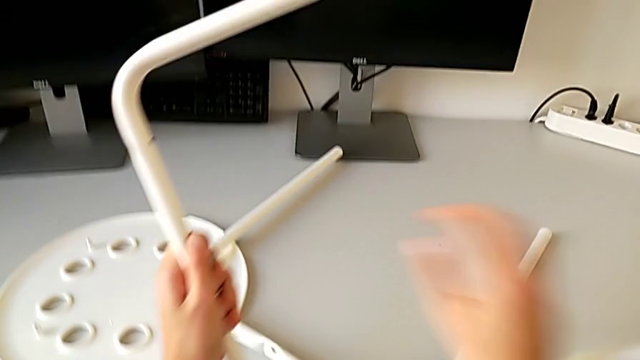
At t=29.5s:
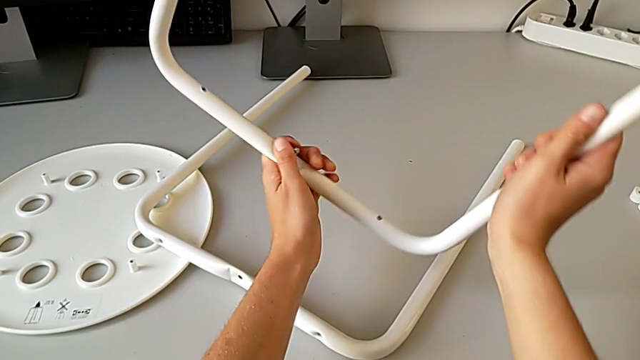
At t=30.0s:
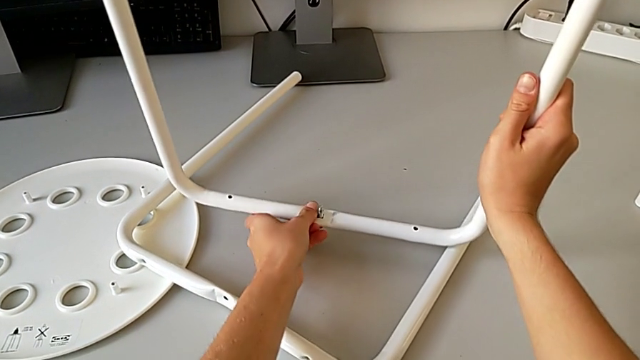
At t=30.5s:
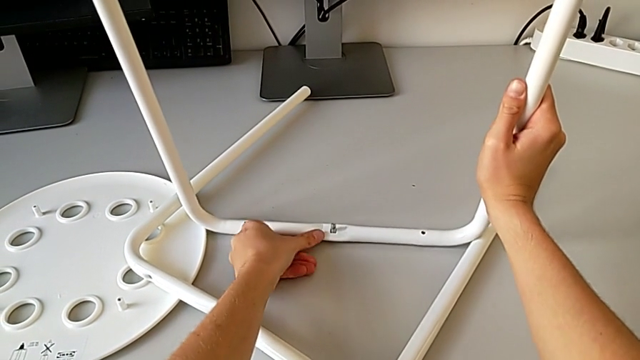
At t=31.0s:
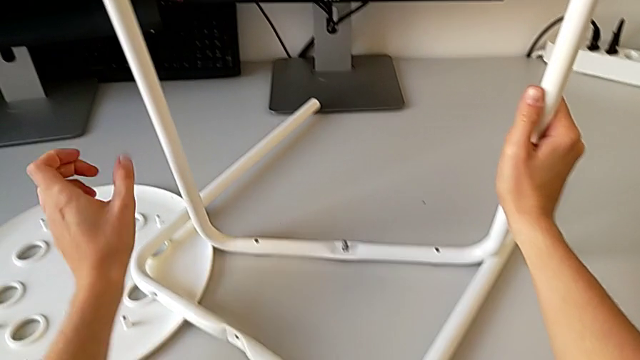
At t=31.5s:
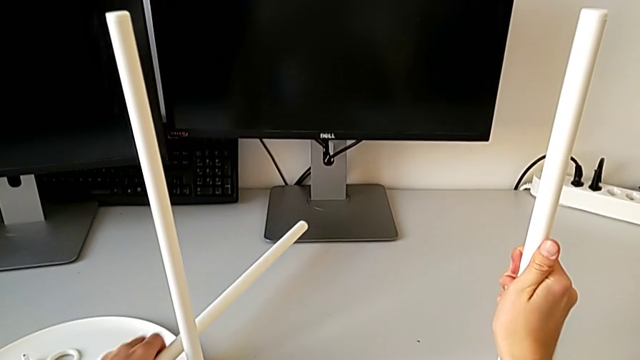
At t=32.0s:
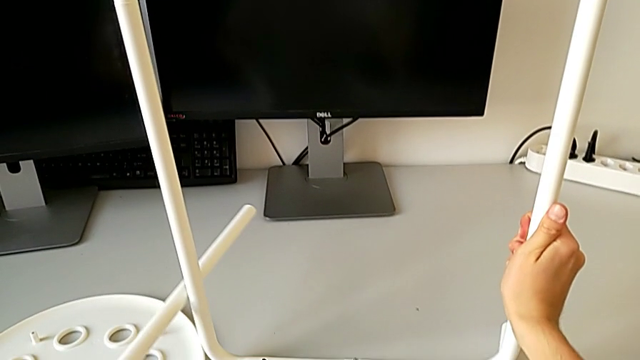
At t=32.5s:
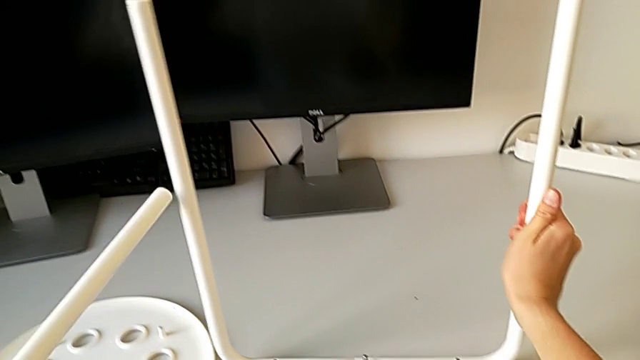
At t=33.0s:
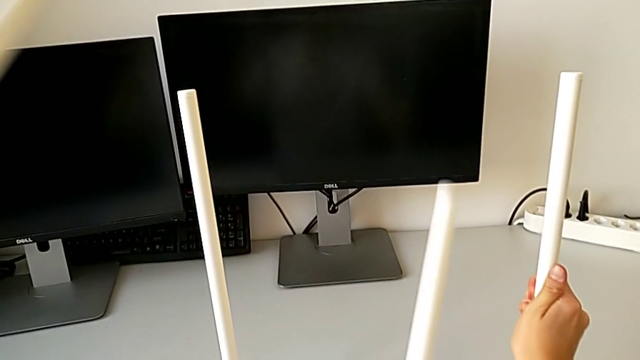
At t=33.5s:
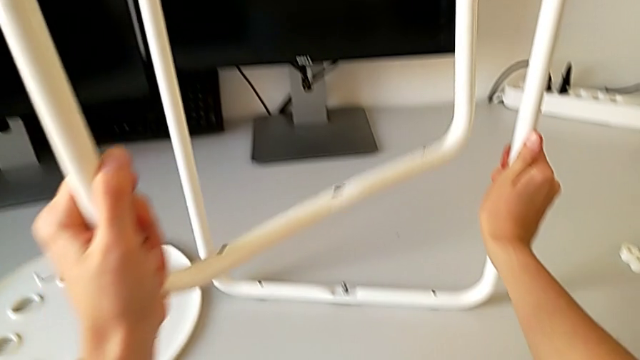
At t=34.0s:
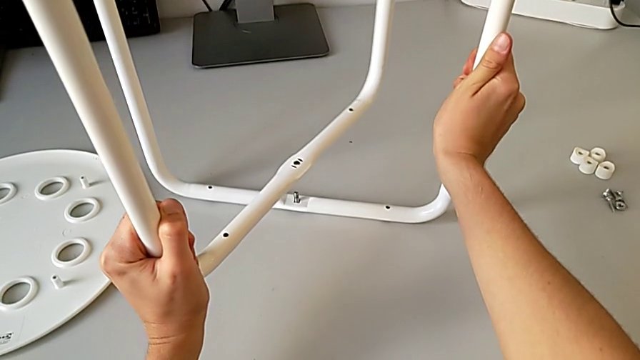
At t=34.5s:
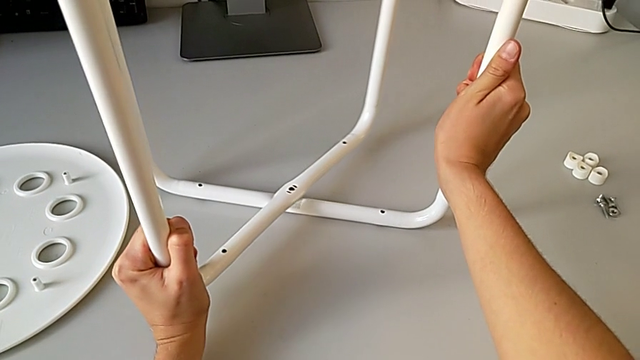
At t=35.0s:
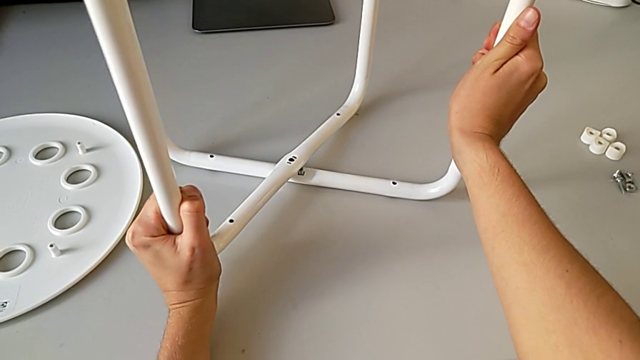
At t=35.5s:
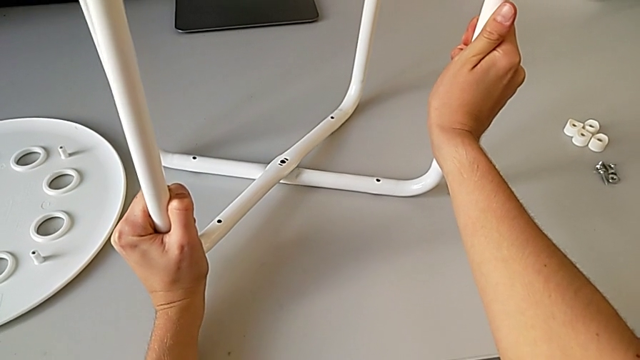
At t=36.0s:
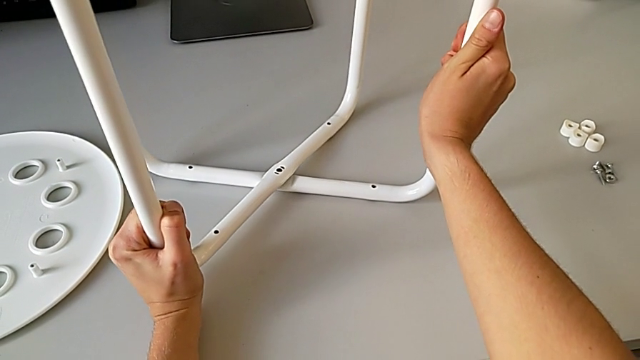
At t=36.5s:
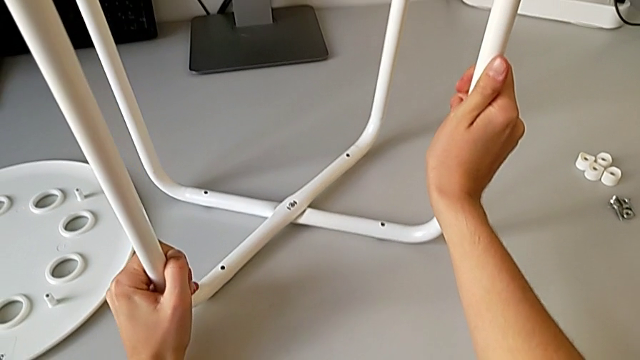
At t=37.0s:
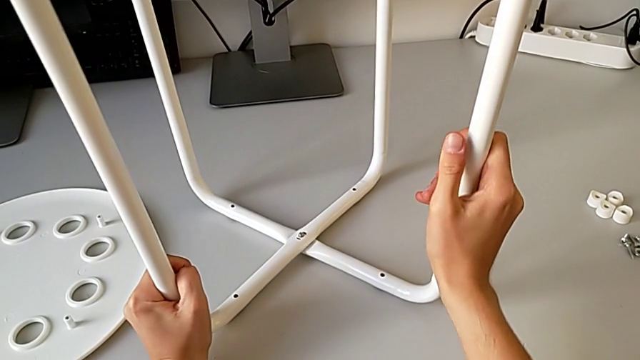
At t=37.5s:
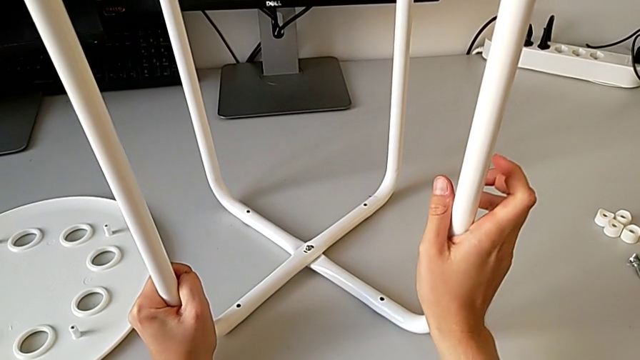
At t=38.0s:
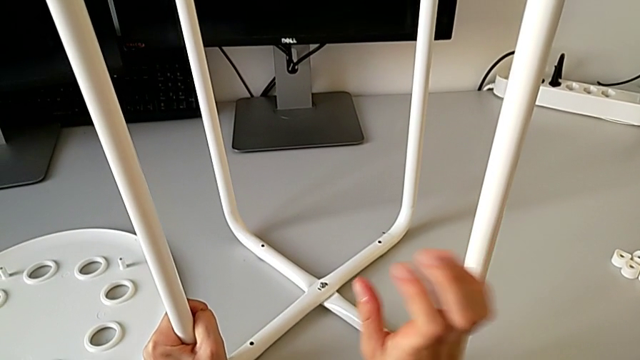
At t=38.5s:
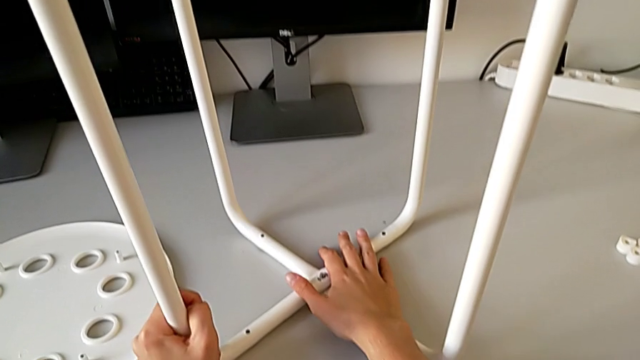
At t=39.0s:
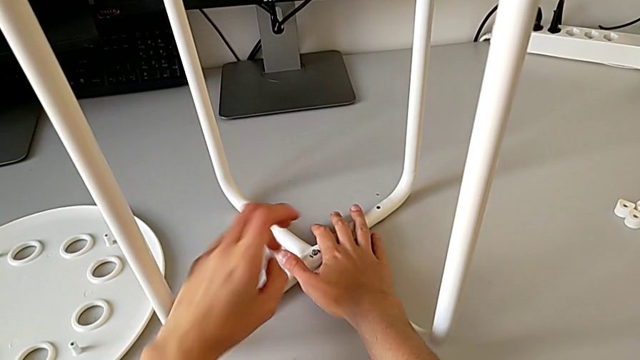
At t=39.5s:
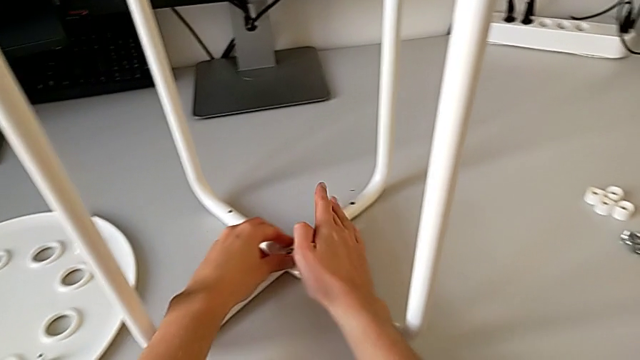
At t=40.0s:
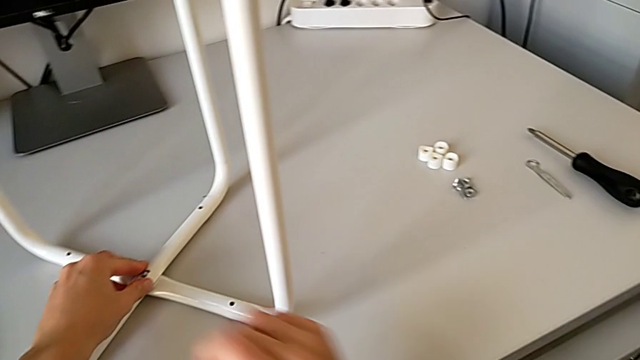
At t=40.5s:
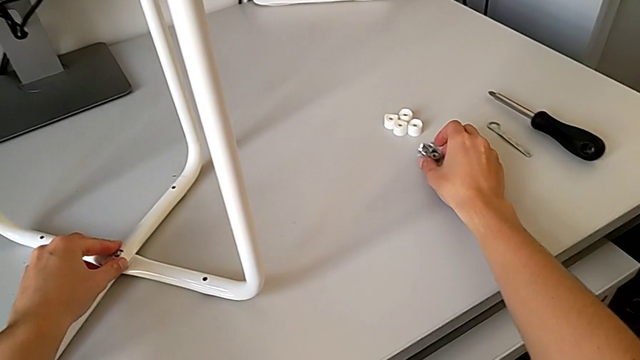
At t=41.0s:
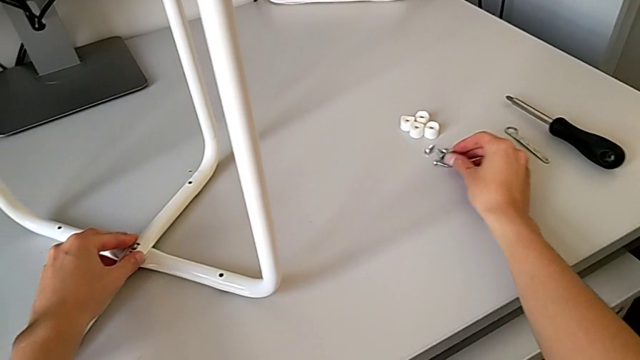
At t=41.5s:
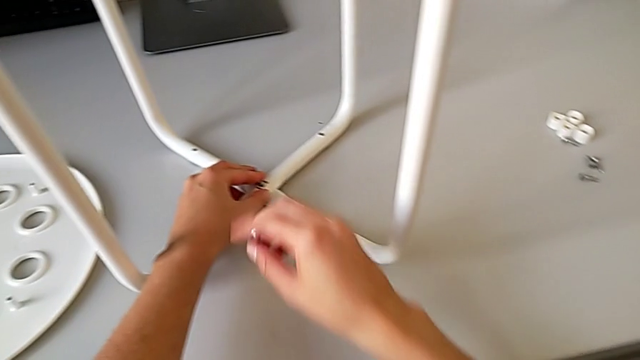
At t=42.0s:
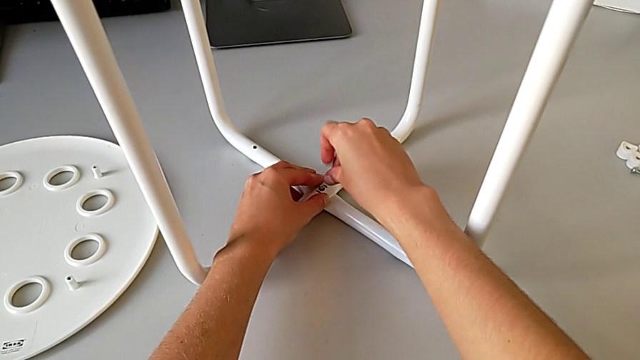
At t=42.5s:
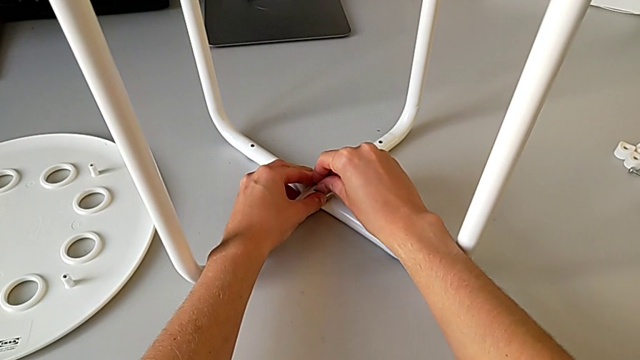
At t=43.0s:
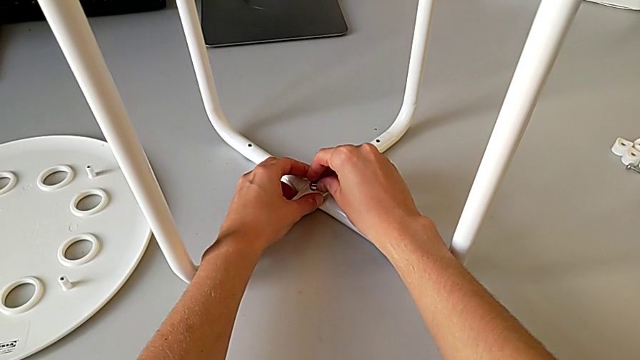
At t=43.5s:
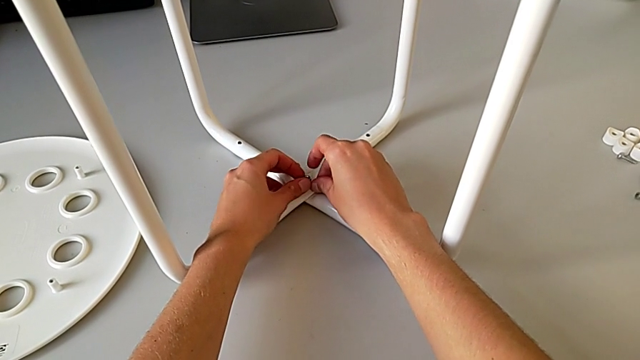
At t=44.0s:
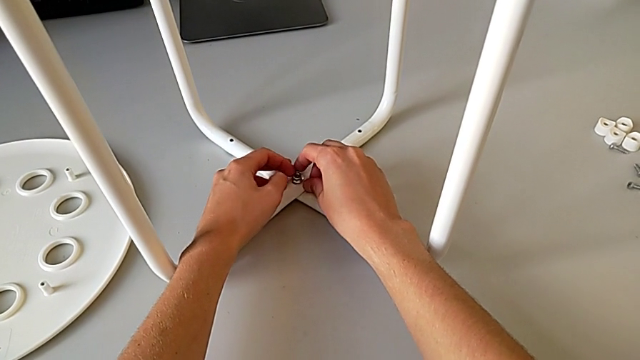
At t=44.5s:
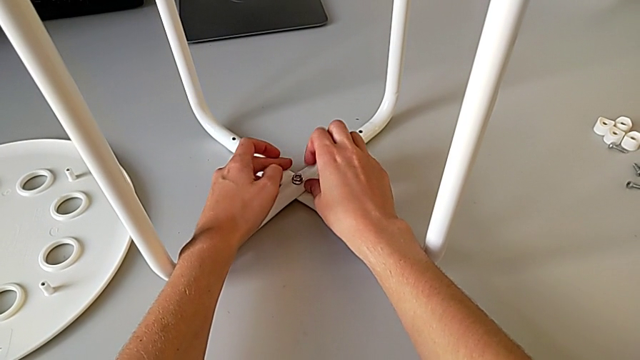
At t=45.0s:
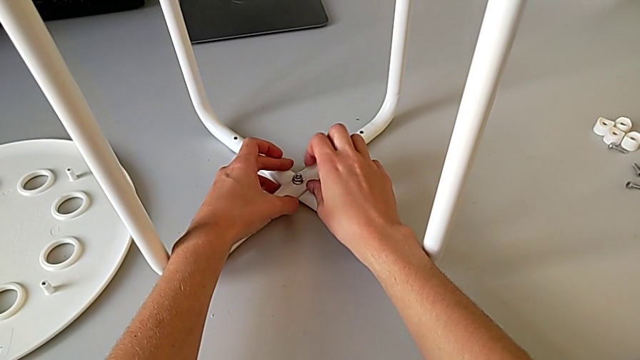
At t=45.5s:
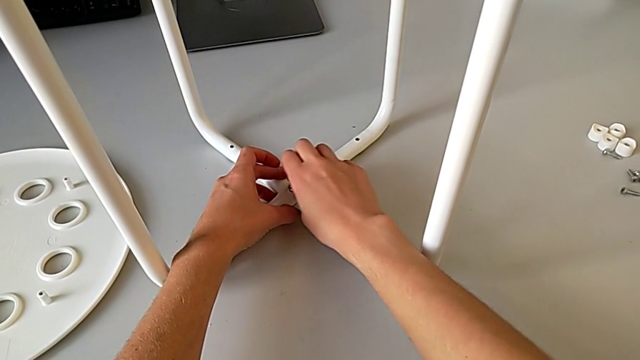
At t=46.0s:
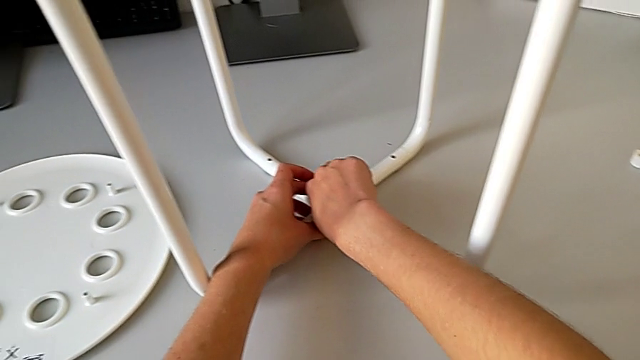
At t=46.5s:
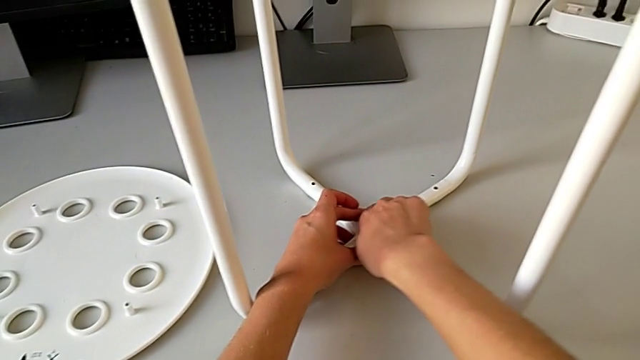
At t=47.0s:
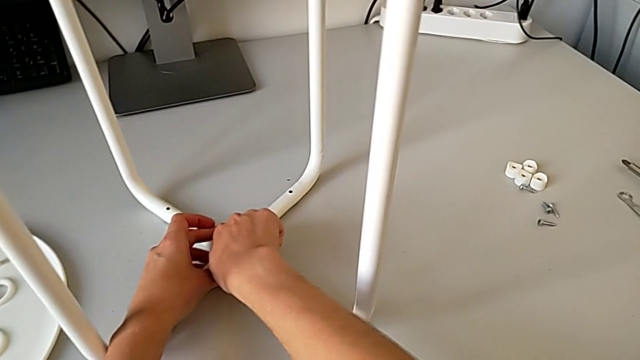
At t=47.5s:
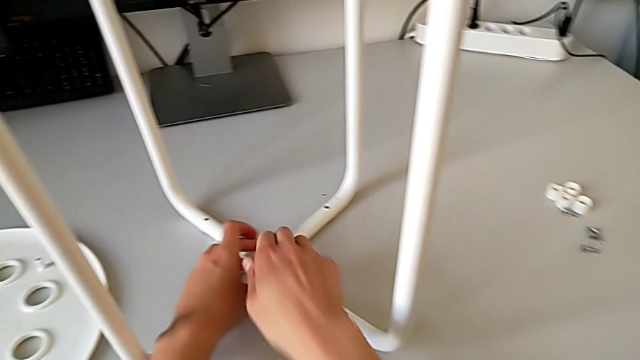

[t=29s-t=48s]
The camera wearer is assembling the legs. They place the leg, grab it, lift it, align it and hold it. They grab the hex nut, insert it and screw it.

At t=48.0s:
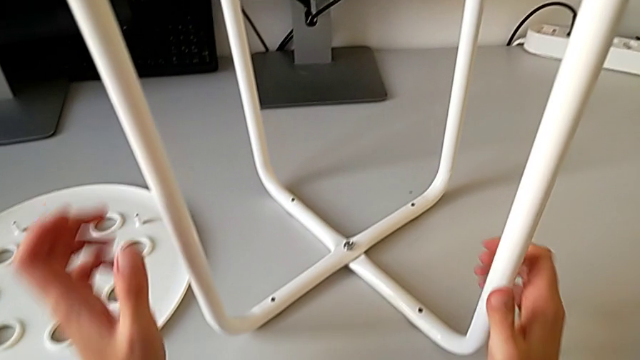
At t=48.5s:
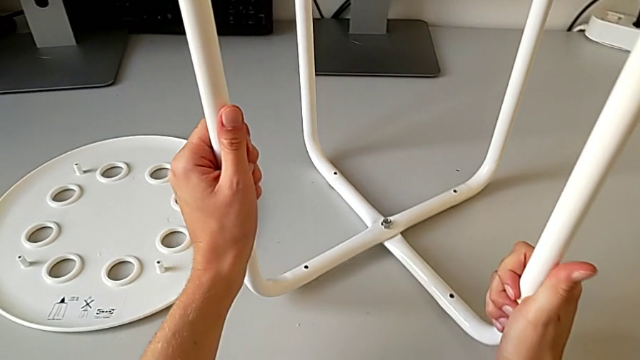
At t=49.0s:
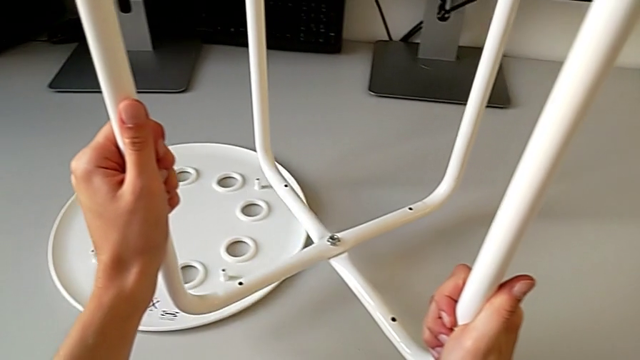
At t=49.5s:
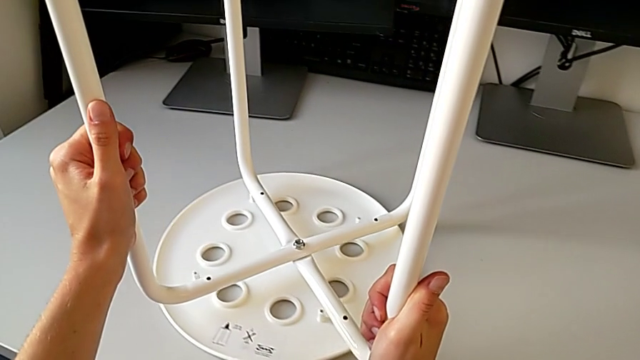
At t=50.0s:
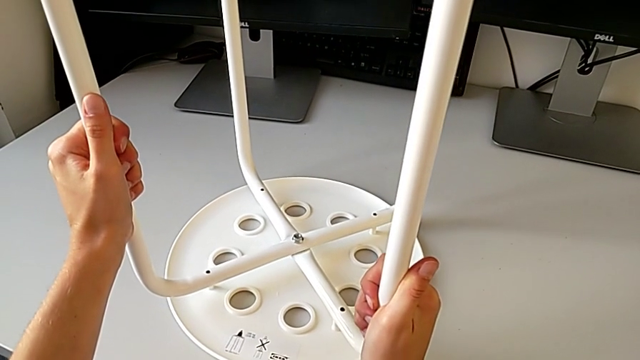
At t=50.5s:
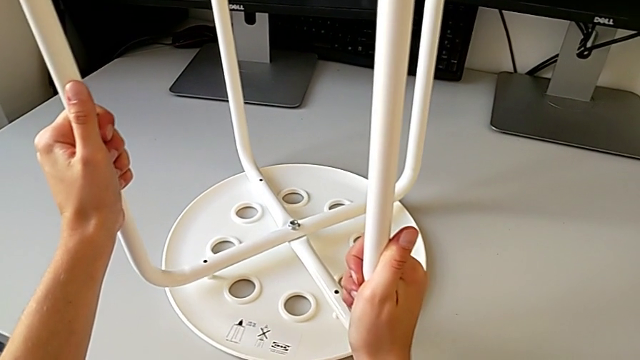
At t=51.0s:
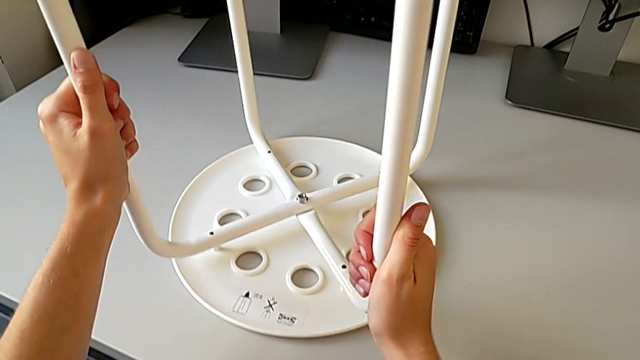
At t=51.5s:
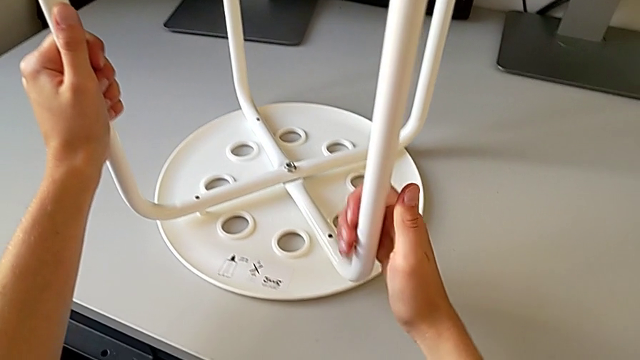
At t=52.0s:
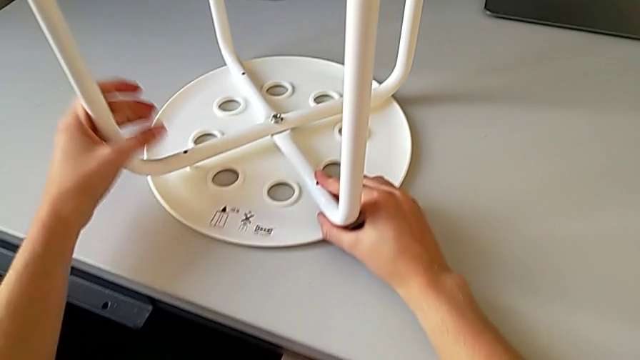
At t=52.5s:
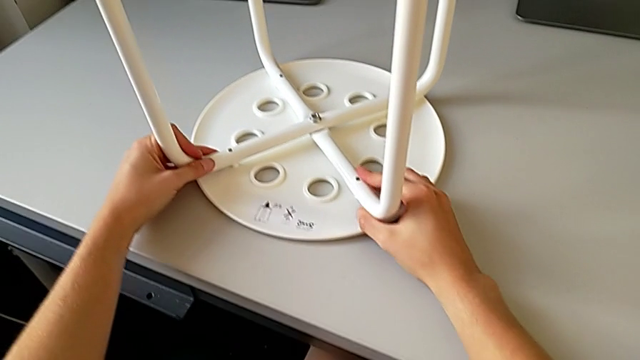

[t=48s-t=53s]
The camera wearer is assembling the seat with the legs. They lift the leg and align it.
